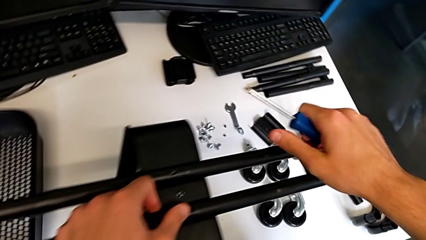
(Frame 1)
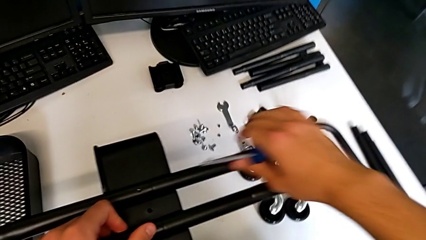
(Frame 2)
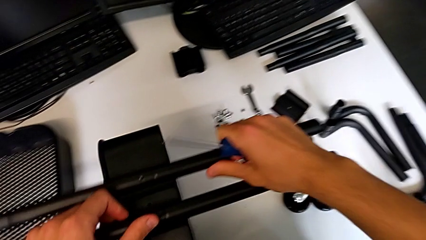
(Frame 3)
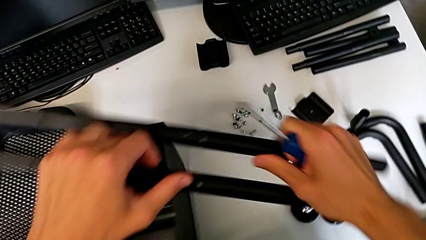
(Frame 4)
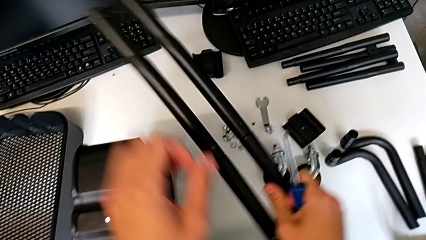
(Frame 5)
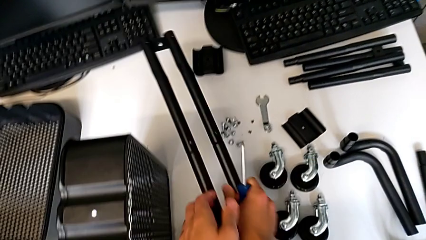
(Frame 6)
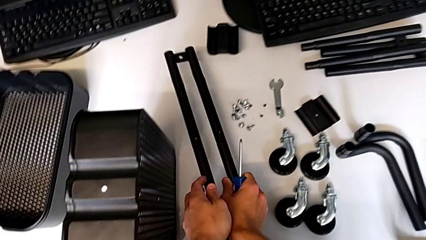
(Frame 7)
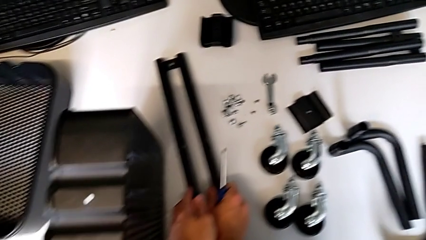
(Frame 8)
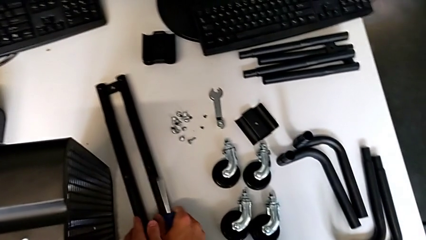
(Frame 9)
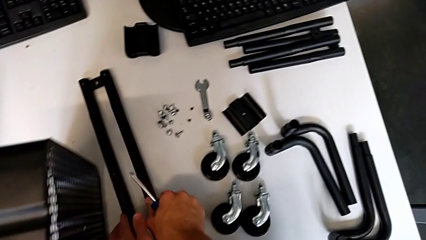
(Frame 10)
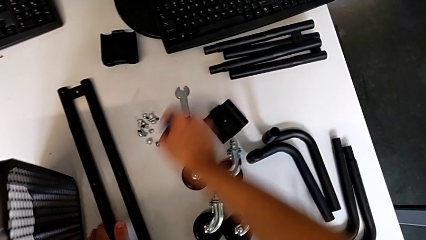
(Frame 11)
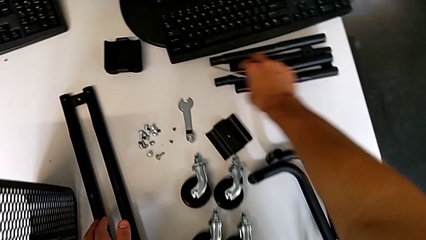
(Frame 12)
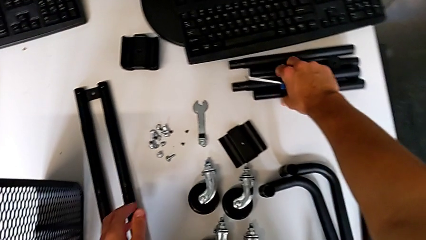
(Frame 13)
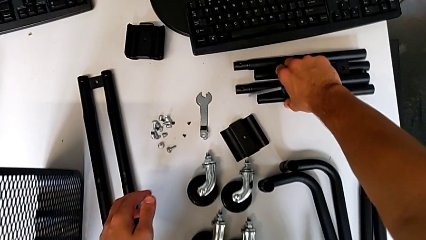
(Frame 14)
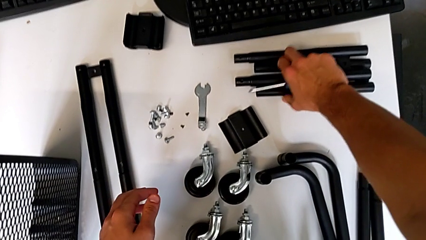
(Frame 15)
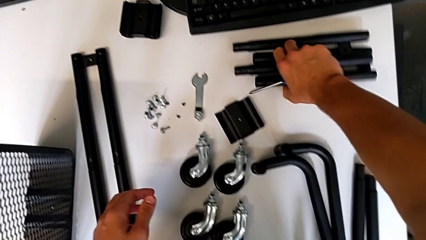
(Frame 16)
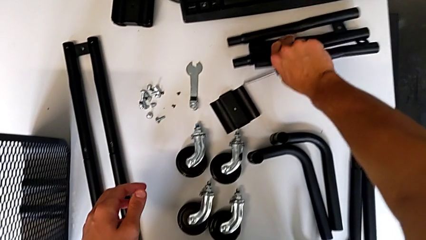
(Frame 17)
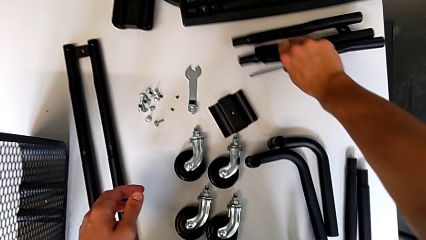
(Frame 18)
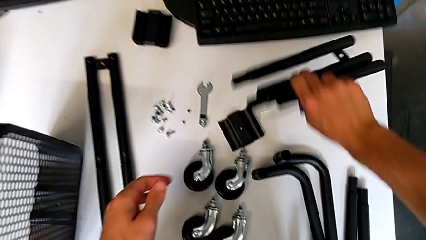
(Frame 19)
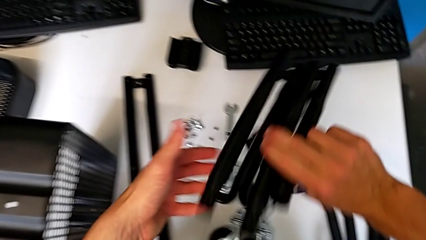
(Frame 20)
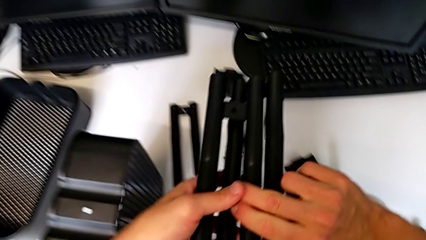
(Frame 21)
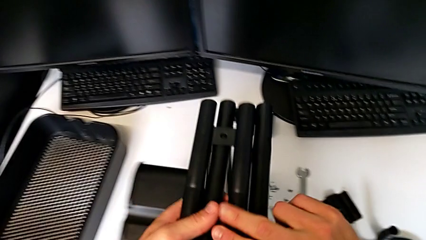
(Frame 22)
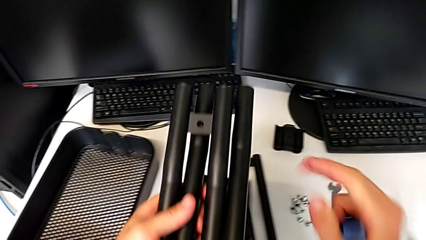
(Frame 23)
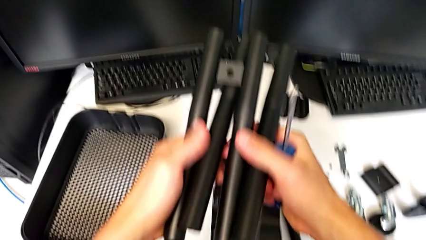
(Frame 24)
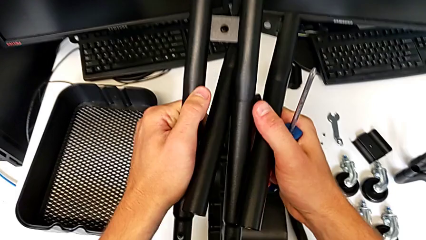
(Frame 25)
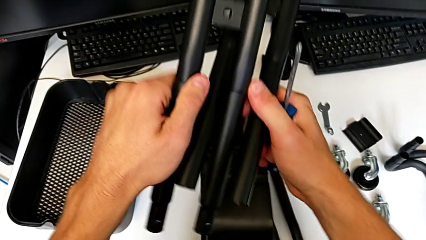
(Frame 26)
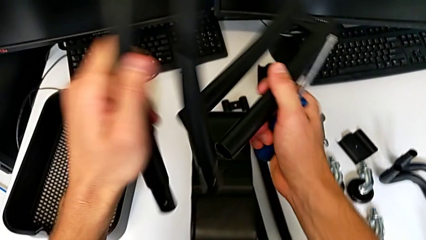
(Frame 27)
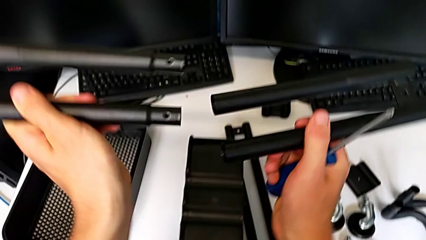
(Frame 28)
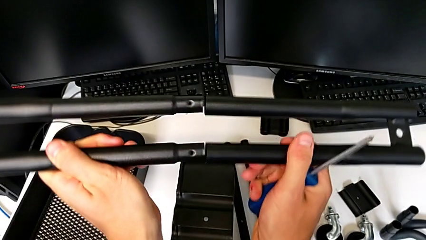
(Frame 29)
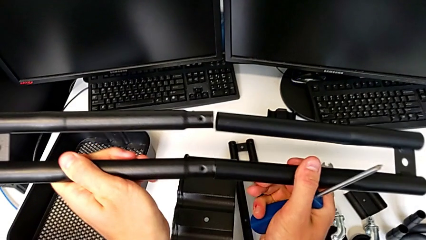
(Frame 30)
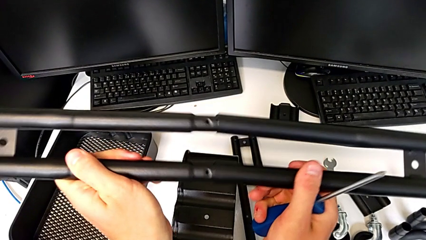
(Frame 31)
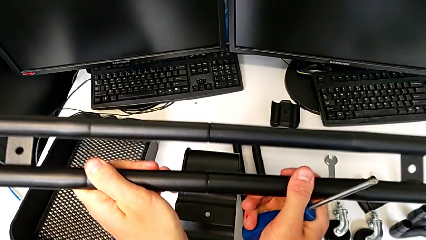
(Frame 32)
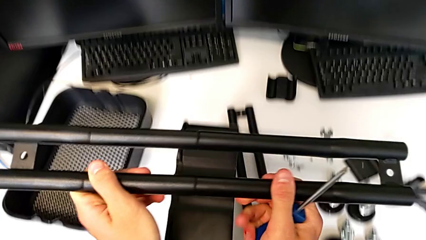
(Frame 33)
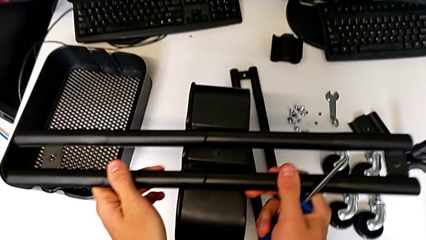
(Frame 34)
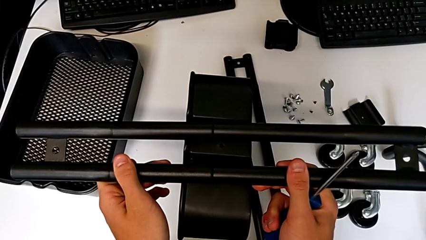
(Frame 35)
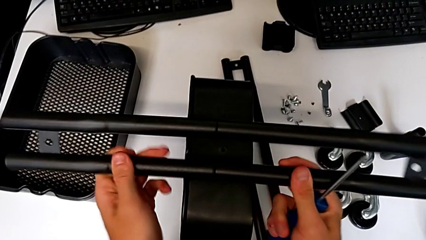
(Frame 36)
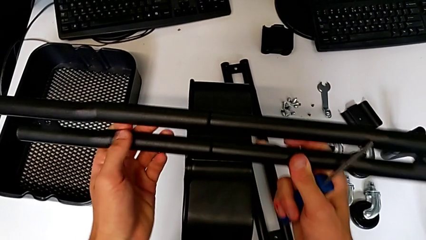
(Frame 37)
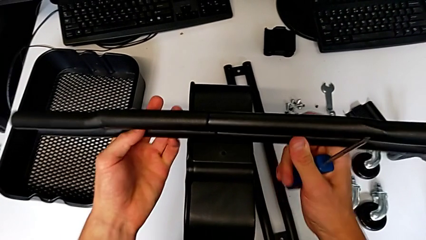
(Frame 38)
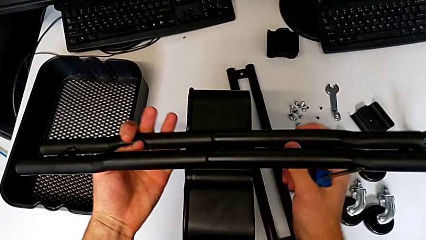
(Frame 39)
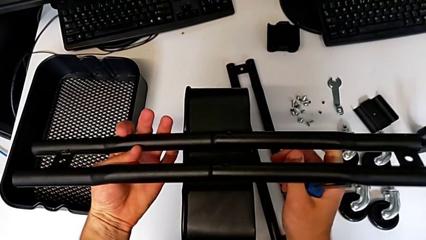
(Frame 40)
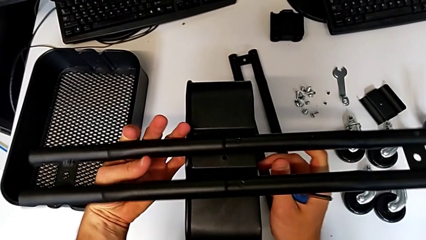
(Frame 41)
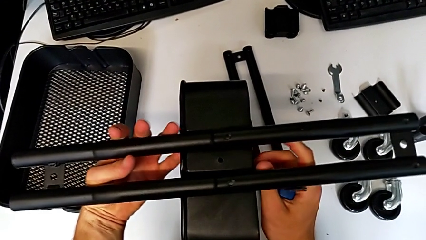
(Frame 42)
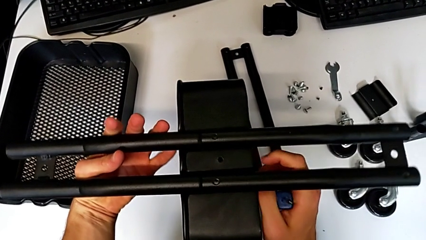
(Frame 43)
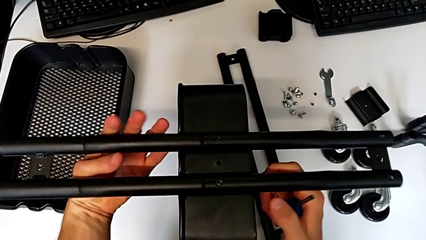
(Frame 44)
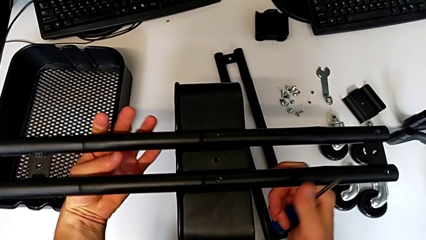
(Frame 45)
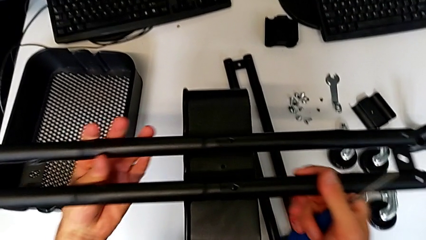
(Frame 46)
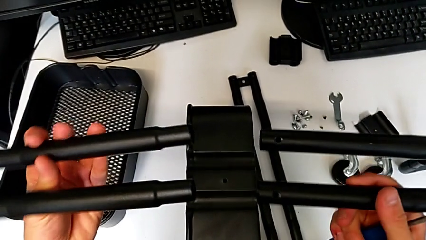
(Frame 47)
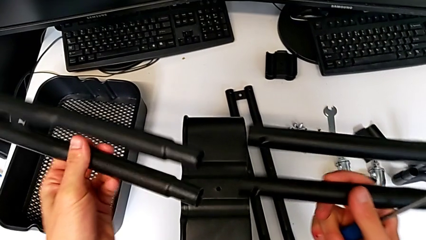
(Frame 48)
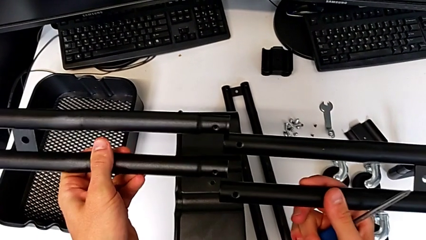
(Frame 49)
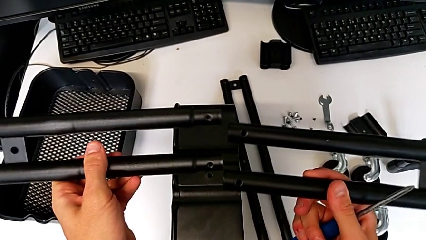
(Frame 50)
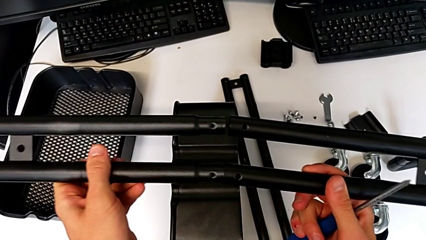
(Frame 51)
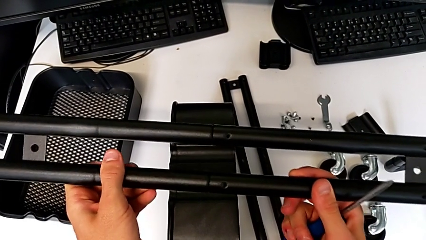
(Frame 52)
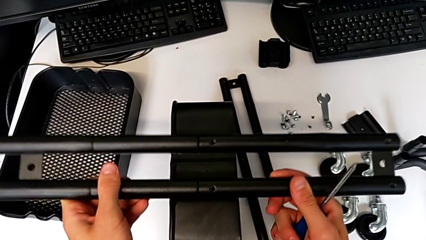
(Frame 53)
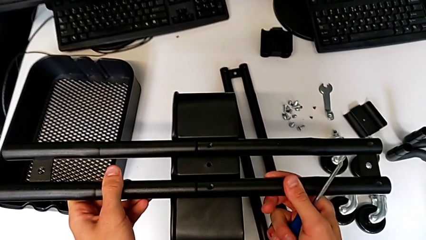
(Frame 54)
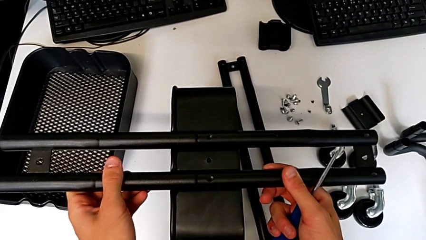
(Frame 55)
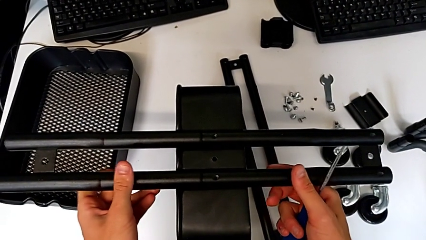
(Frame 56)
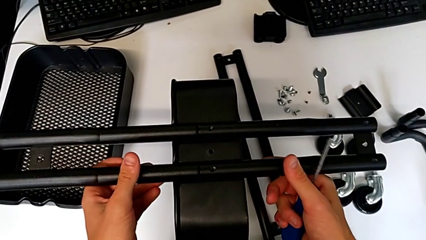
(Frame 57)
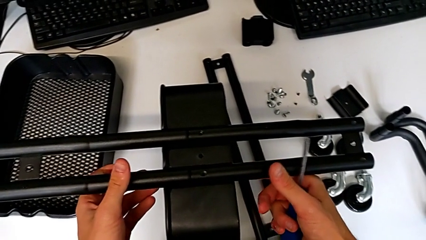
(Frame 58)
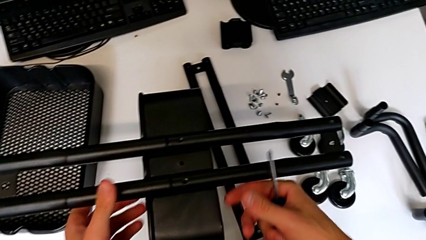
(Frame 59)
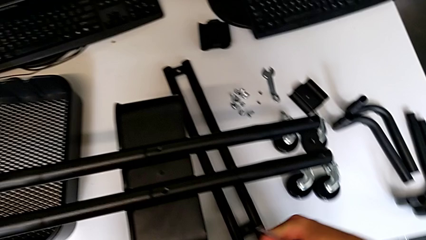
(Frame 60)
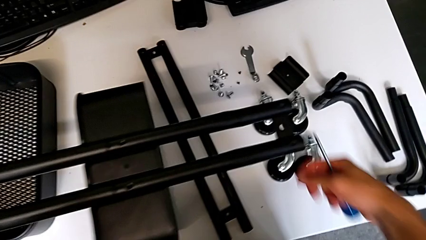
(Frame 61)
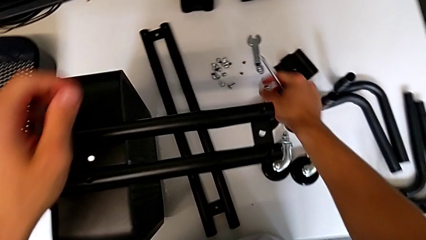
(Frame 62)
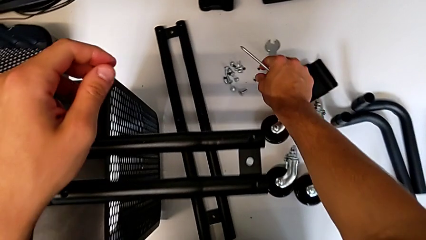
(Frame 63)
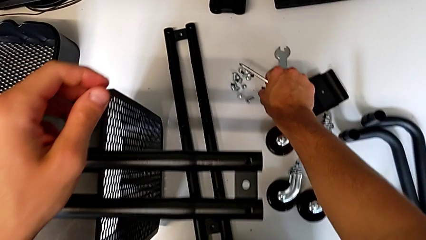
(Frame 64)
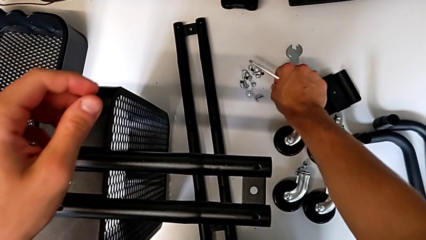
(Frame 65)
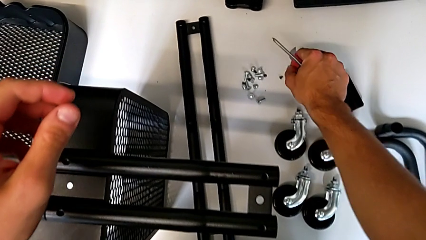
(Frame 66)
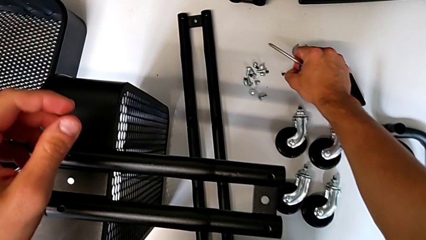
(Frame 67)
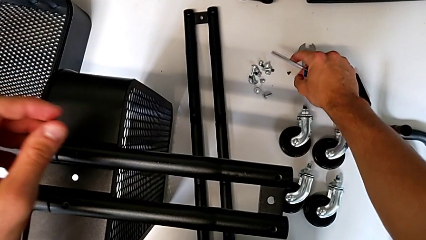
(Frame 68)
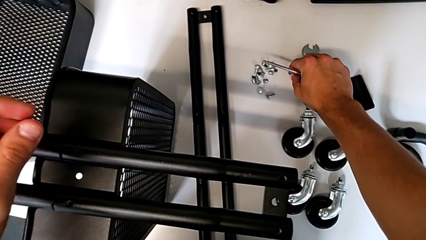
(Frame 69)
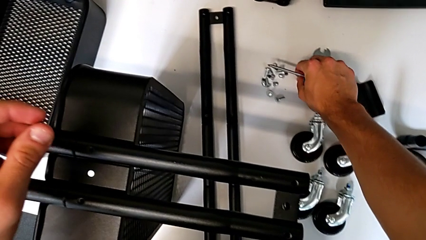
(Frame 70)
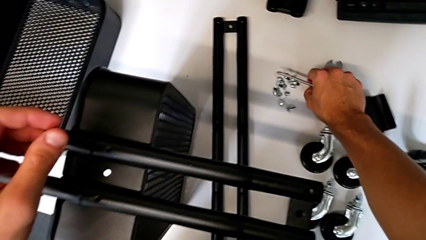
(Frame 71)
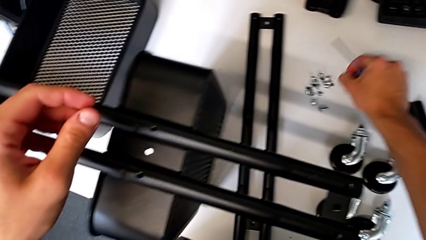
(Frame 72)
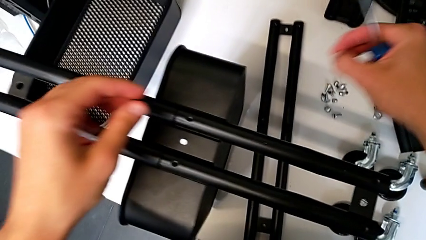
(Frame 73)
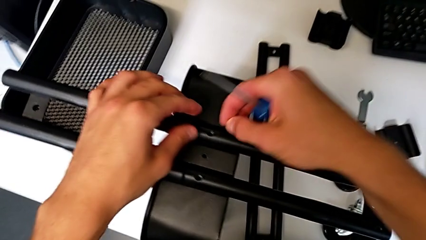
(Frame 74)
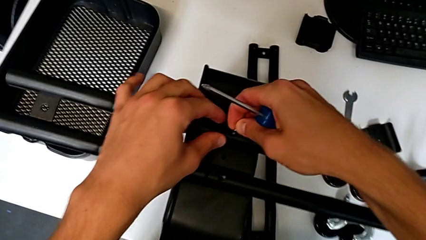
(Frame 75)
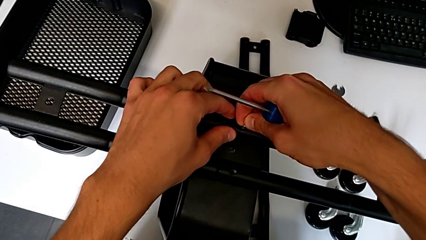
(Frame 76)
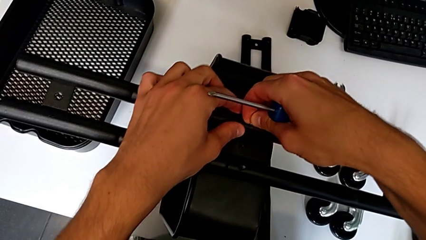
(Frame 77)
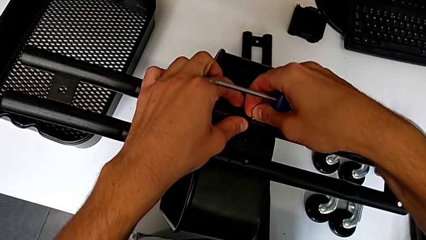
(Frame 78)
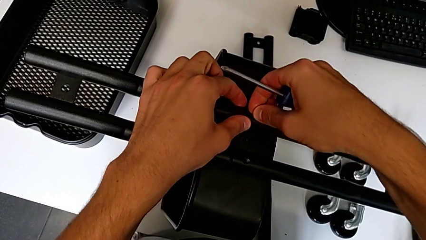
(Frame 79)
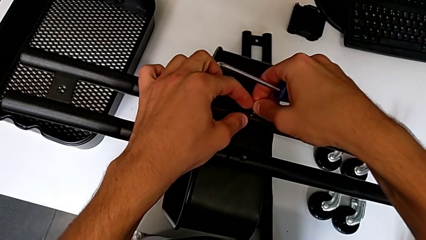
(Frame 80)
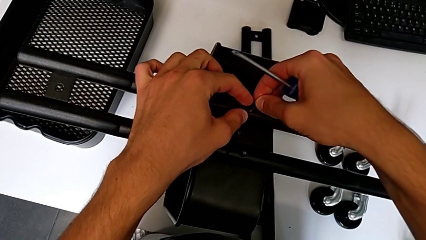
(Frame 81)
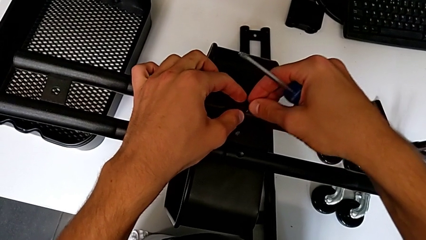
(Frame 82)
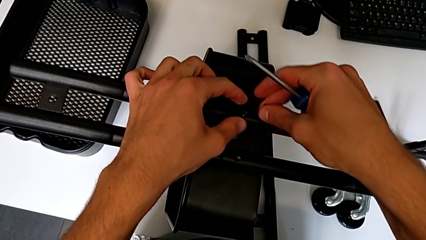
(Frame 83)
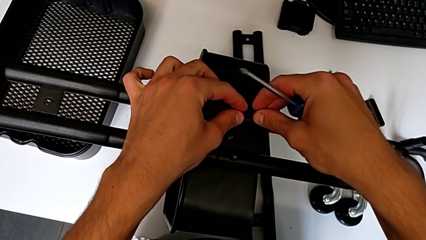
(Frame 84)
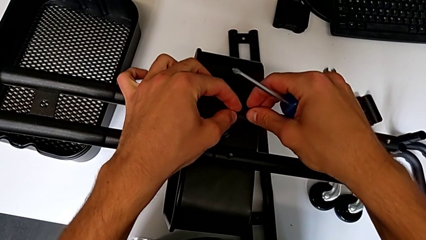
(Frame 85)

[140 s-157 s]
The camera wearer is attempting to assemble the side bar of the furniture. They place the half frame, grab the leg, hold it, rotate it, align it, assemble it, rotate the half frame, place it, disassemble it, rotate the leg, assemble it, place the half frame, wrongly grab the screw, dropping it, grab it, approach the half frame and insert the screw.
